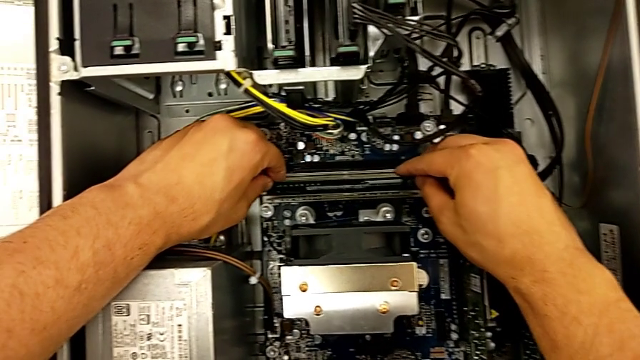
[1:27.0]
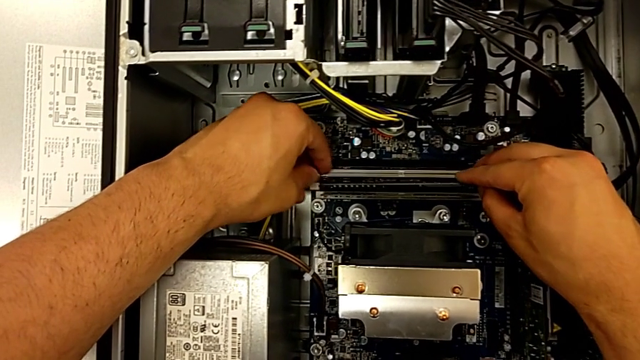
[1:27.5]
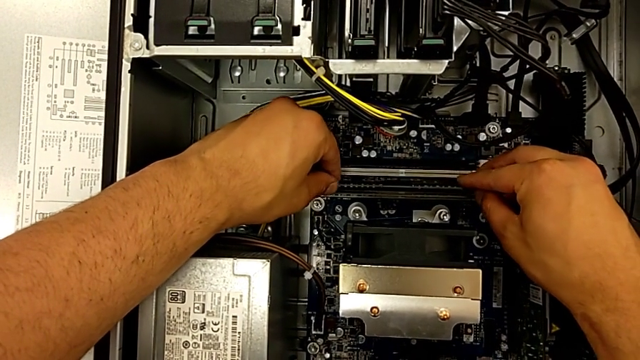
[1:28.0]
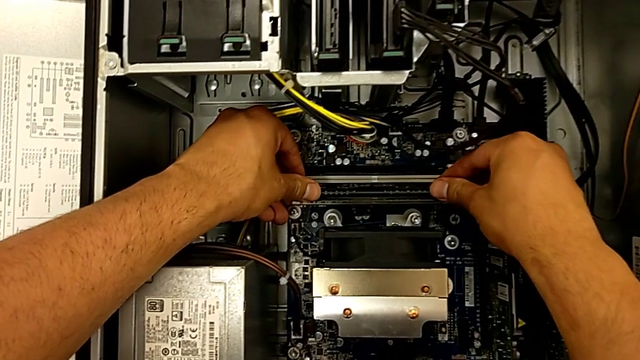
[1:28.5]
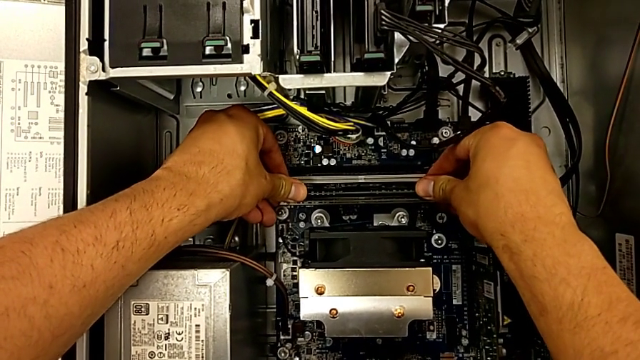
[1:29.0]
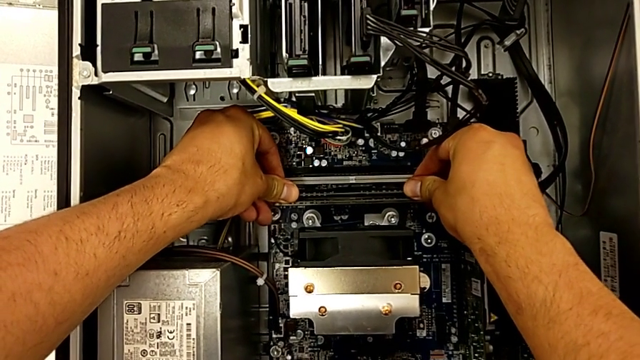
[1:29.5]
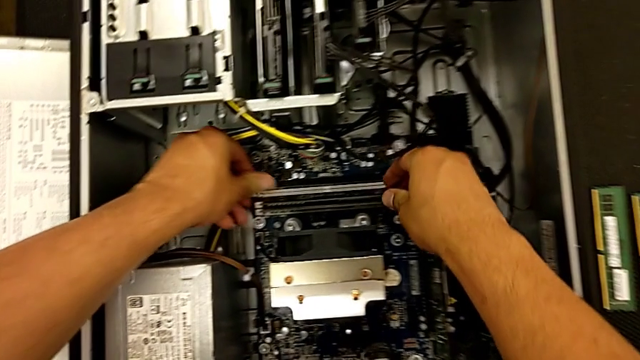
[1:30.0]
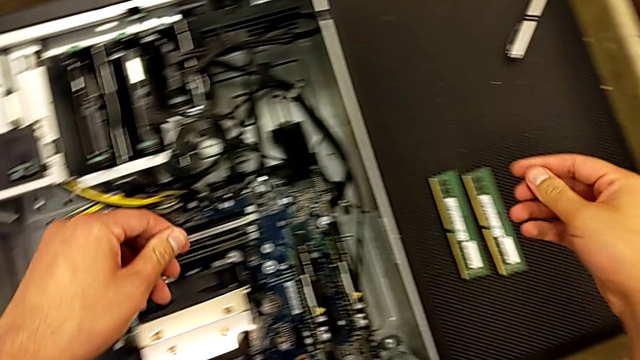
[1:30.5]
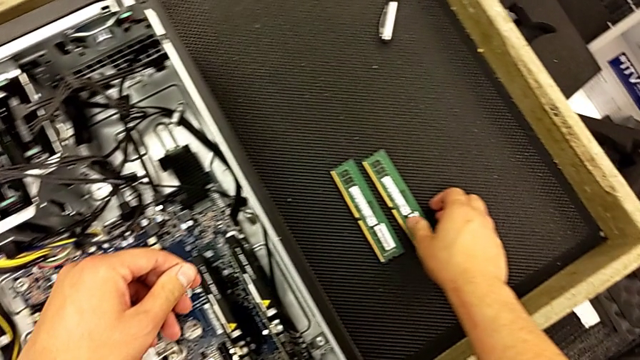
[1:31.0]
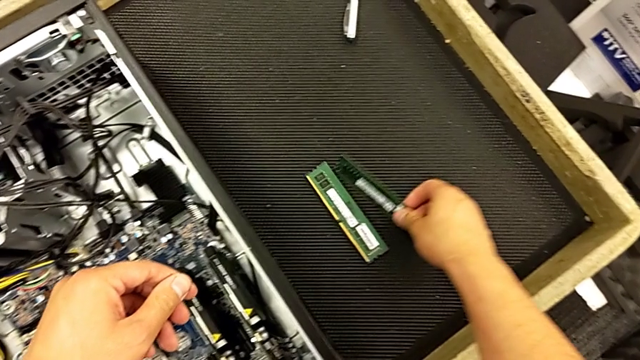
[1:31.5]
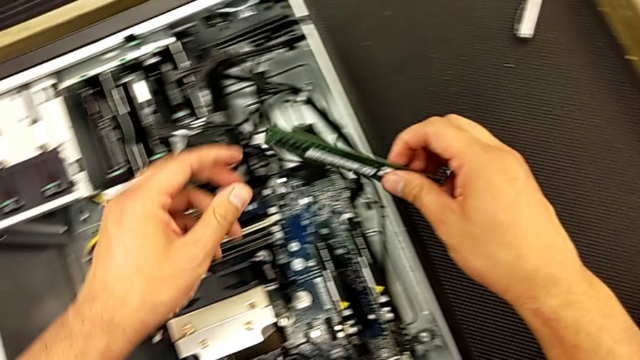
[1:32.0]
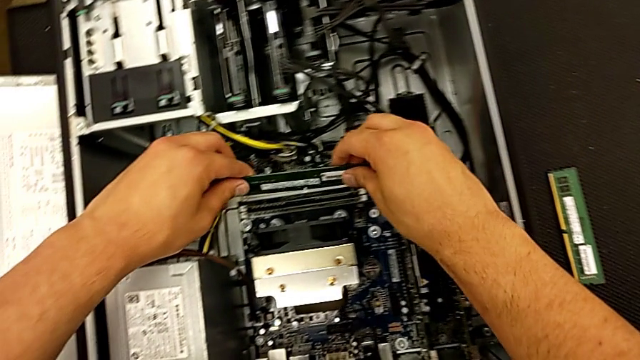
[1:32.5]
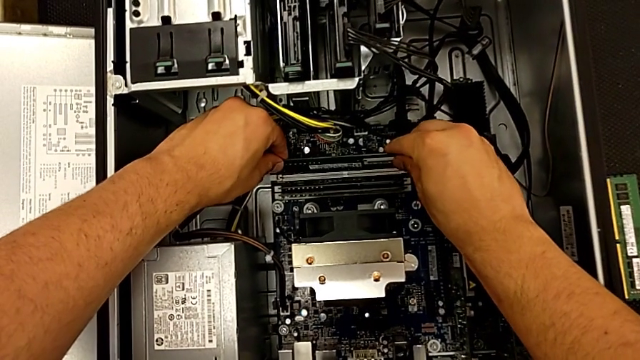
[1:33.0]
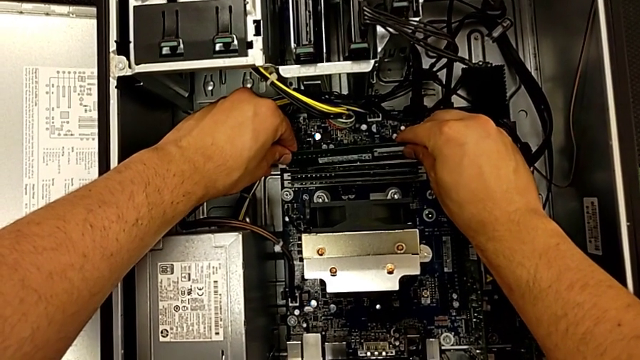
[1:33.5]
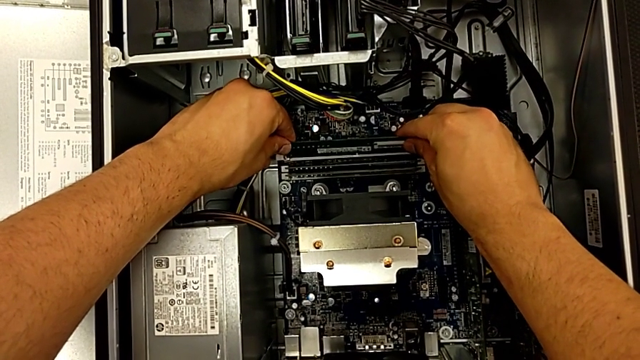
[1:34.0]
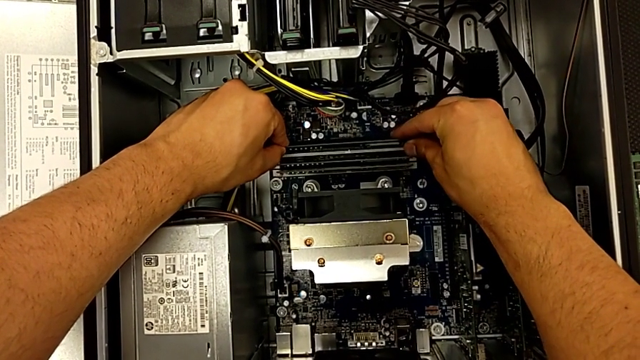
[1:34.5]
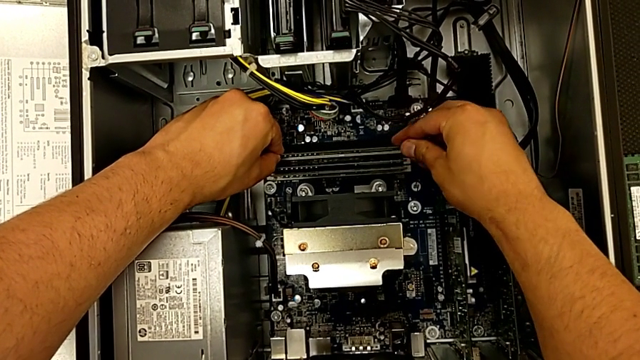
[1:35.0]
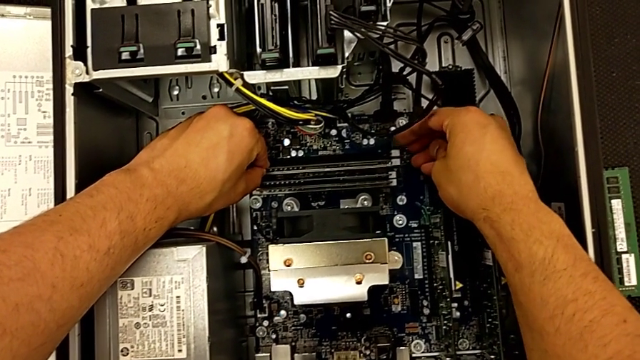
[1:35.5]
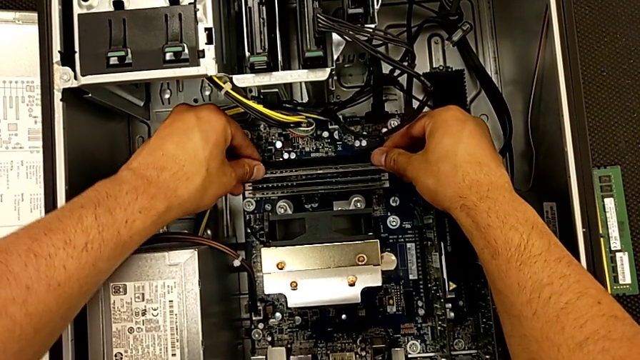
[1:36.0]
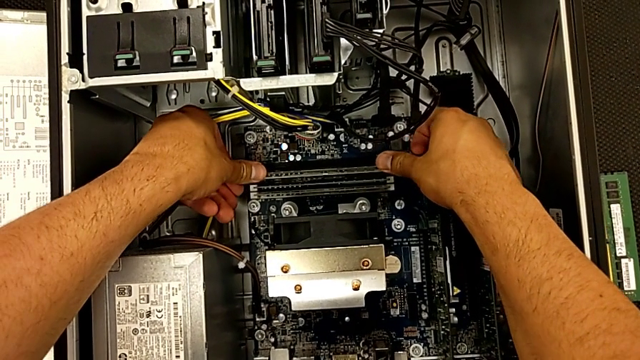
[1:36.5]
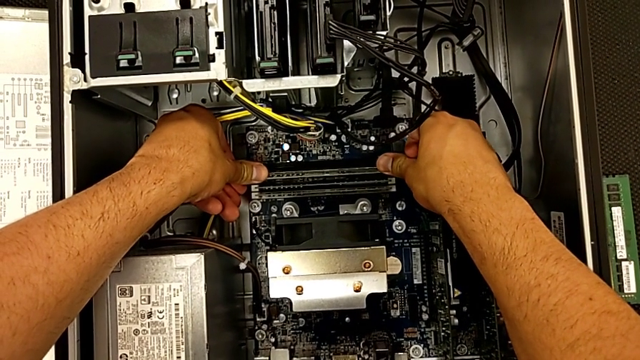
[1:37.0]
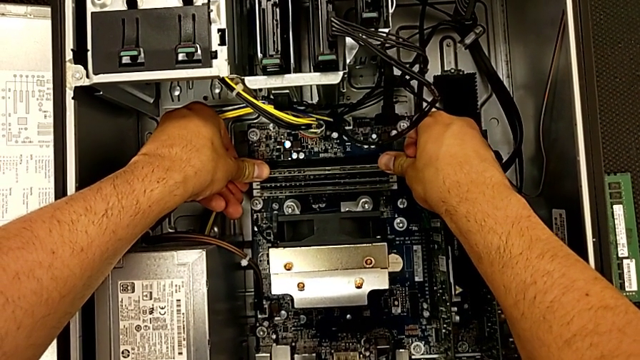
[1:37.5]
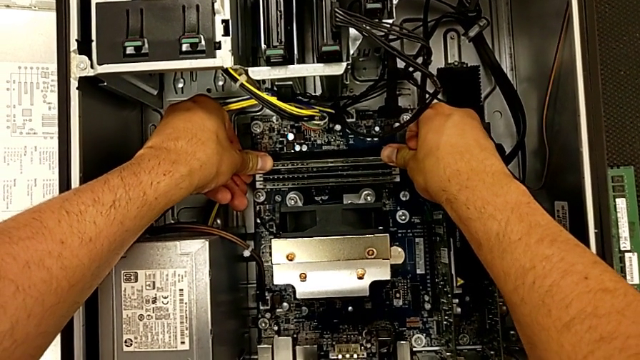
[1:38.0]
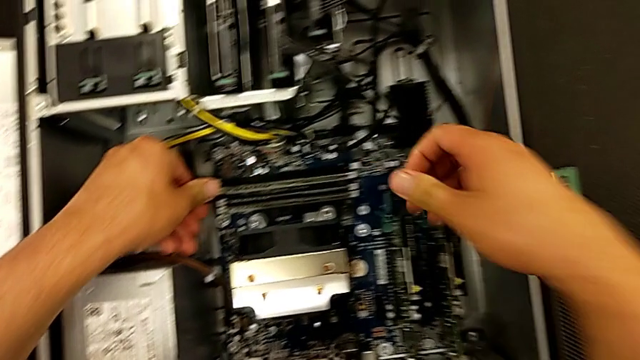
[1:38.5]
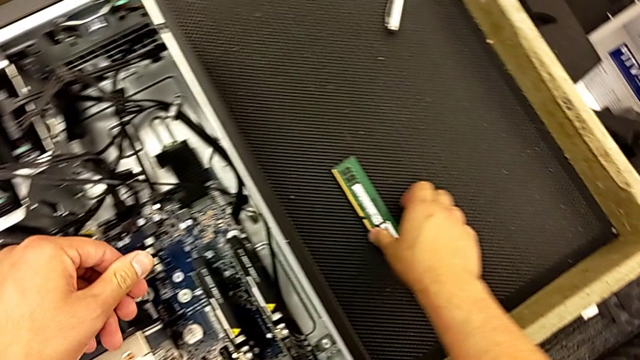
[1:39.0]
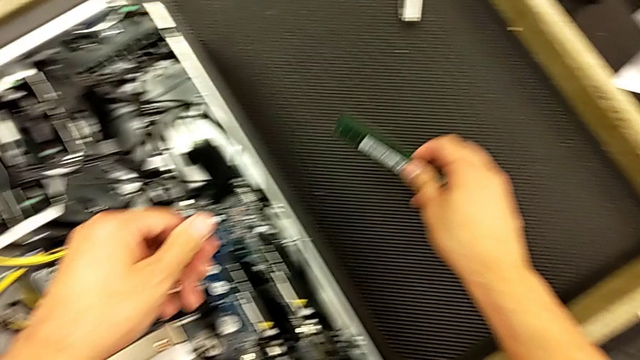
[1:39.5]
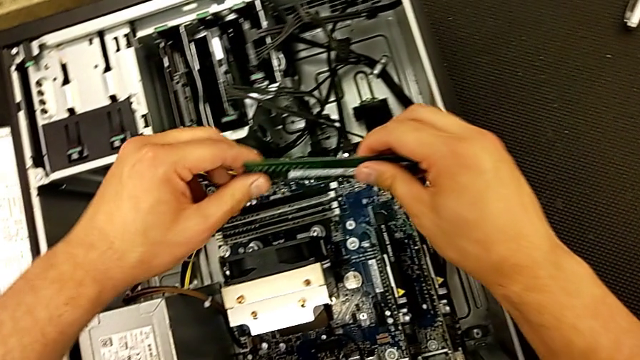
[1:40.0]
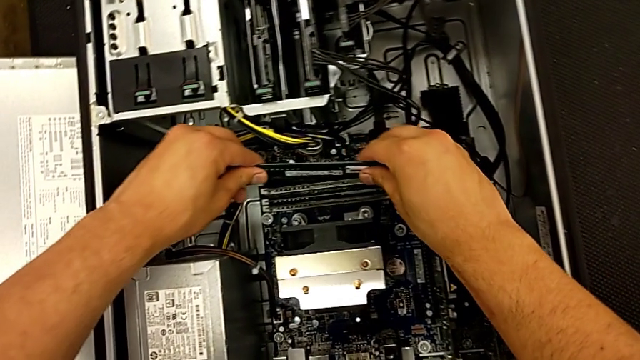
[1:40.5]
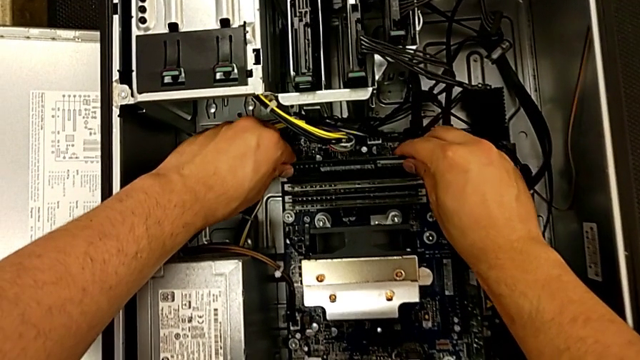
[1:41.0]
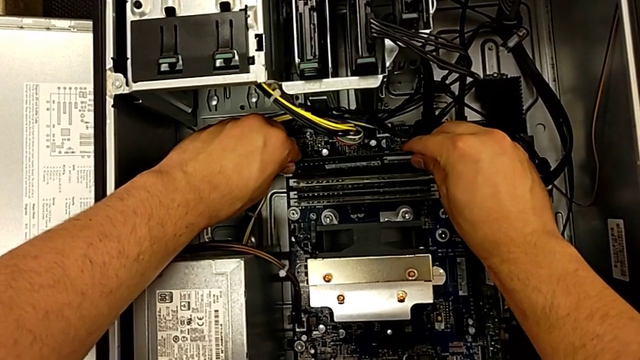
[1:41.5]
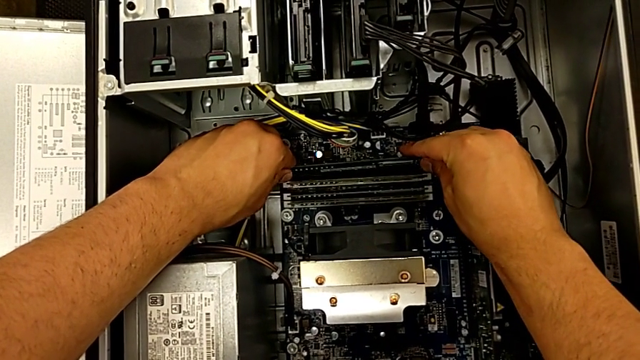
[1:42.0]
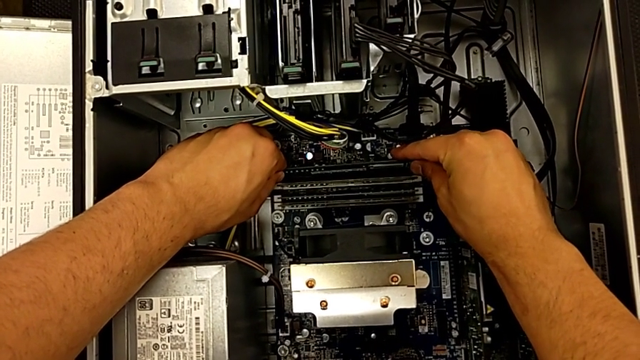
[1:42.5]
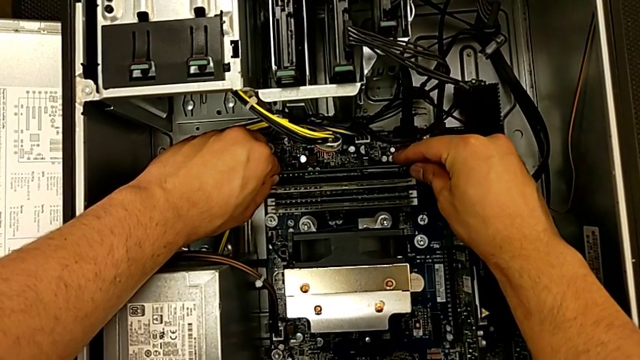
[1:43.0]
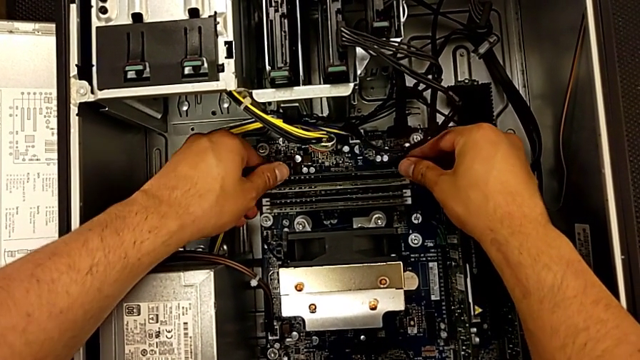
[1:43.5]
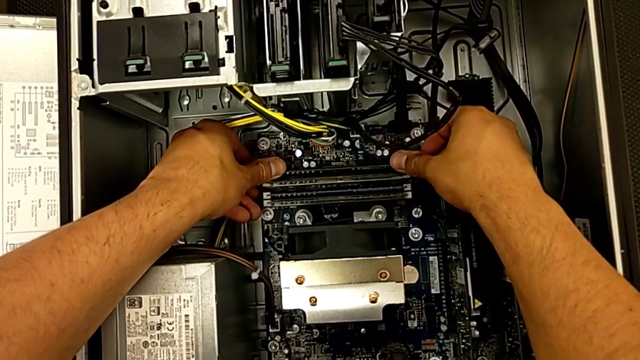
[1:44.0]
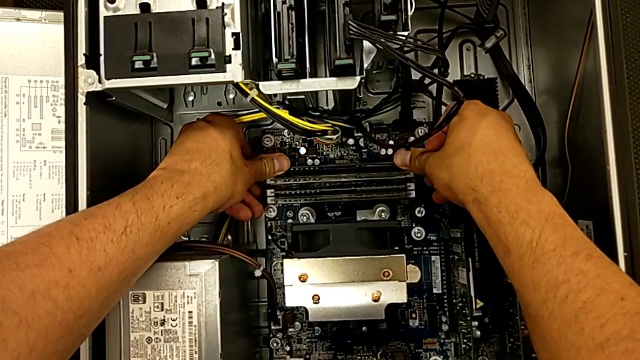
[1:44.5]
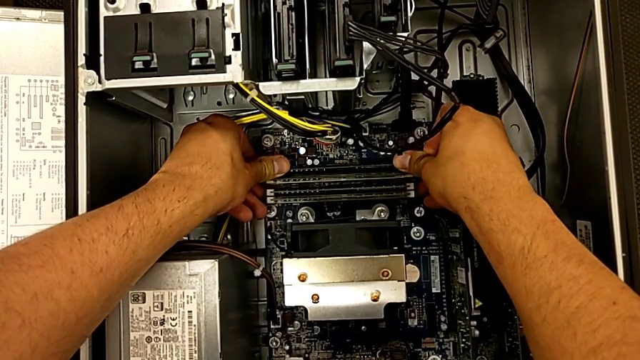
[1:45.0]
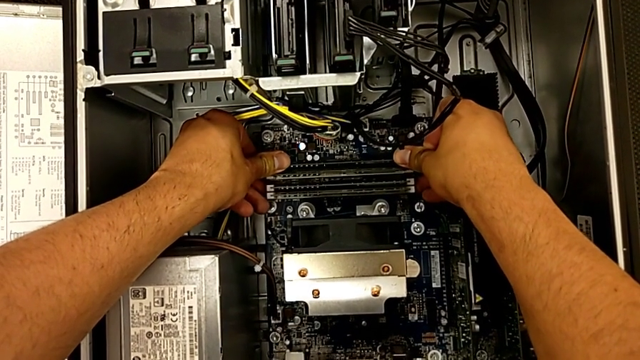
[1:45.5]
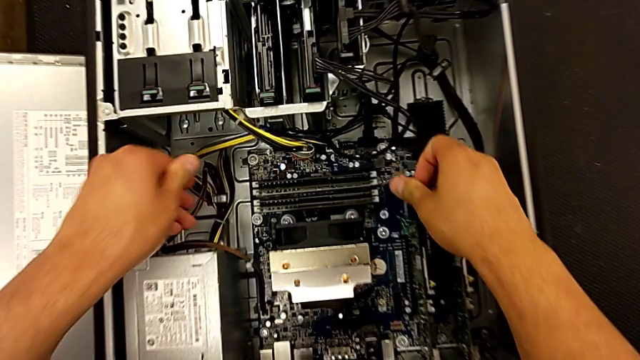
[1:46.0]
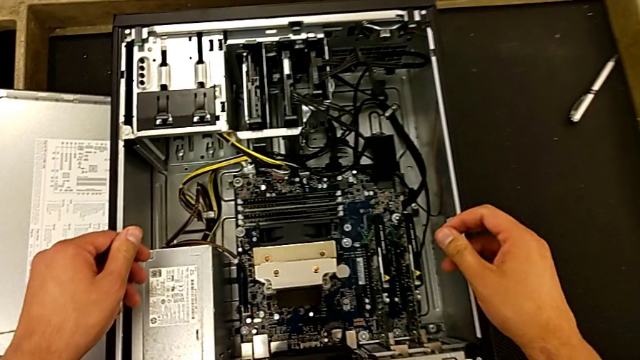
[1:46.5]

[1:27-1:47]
The camera wearer is inserting the RAM into the computer. They insert the second RAM, grab the third RAM, insert it, grab the fourth RAM and insert it.
